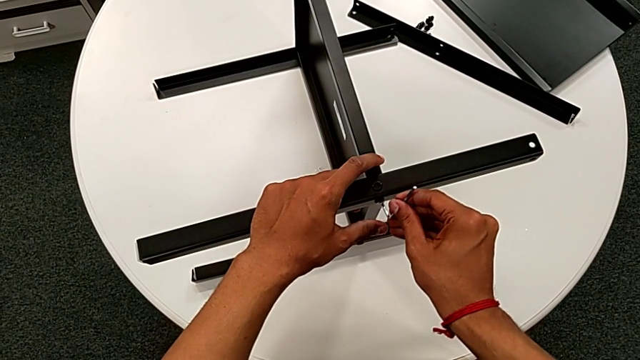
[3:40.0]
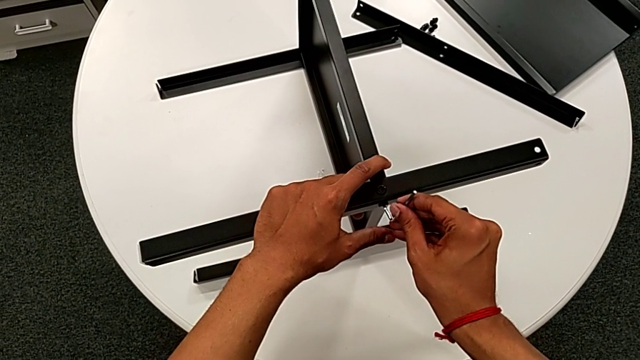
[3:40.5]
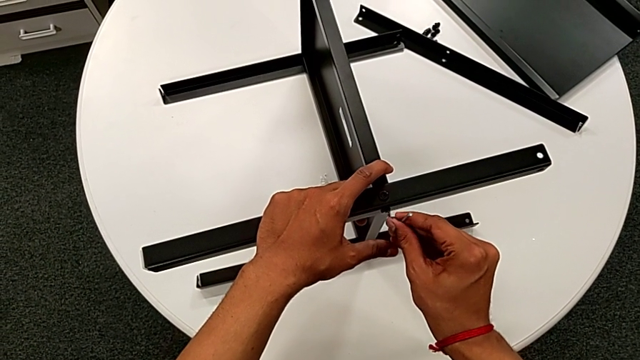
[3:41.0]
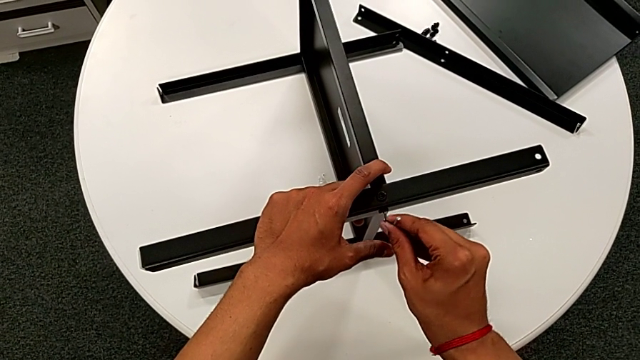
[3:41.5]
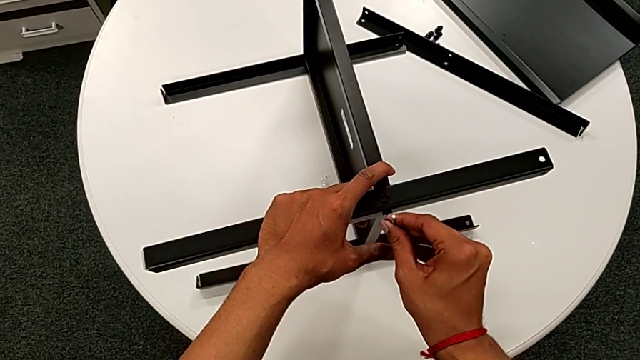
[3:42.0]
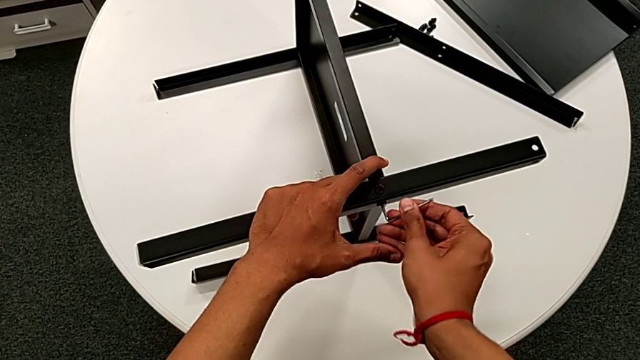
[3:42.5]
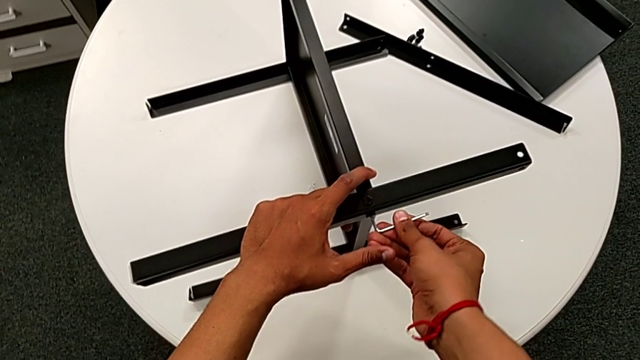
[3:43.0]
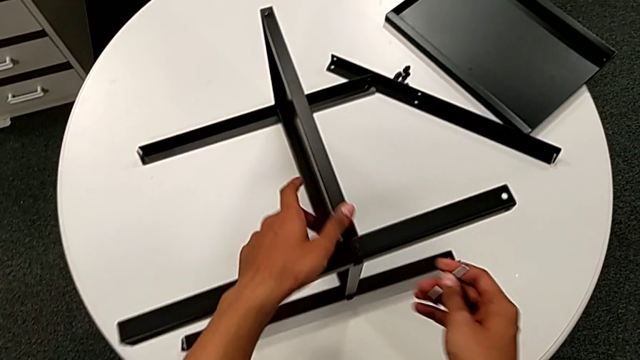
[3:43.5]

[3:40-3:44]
The camera wearer is assembling the third leg to the middle shelf. They insert the Allen wrench, screw the hex socket head and withdraw the Allen wrench.

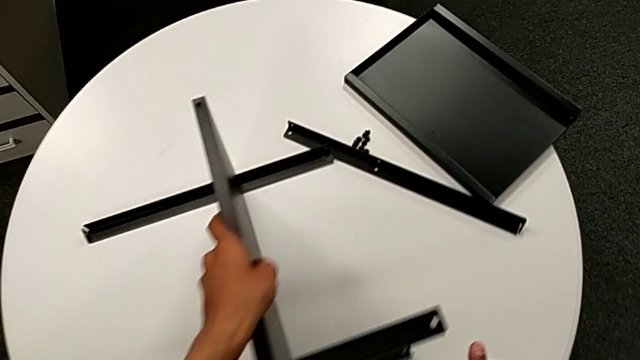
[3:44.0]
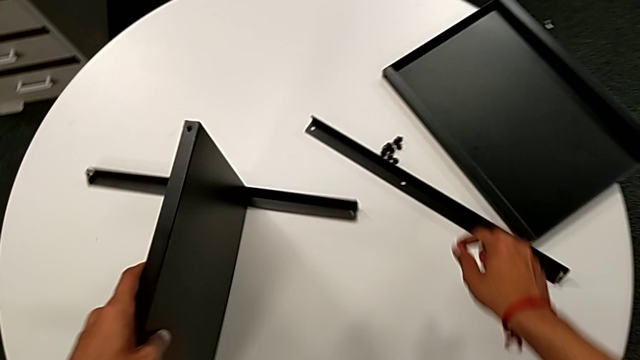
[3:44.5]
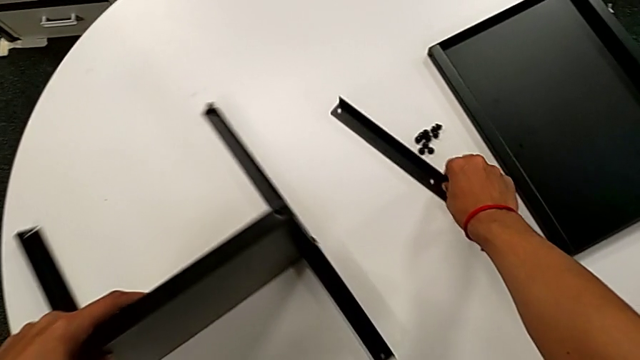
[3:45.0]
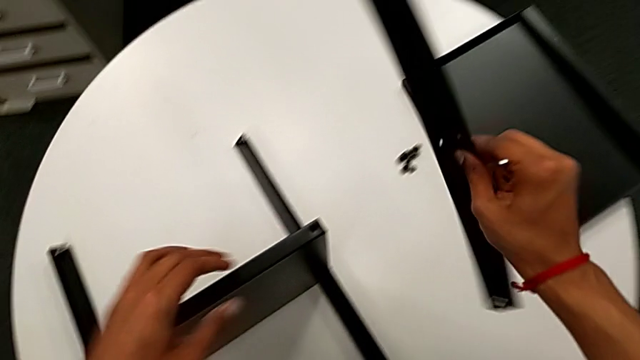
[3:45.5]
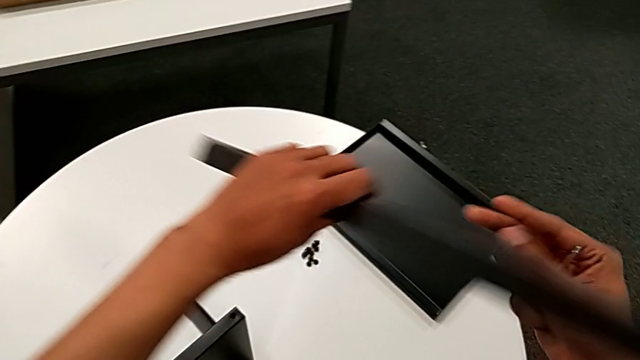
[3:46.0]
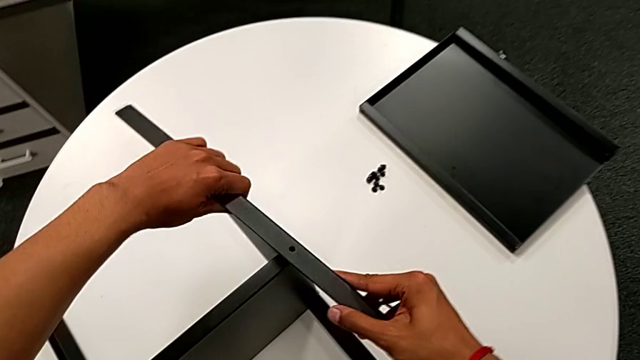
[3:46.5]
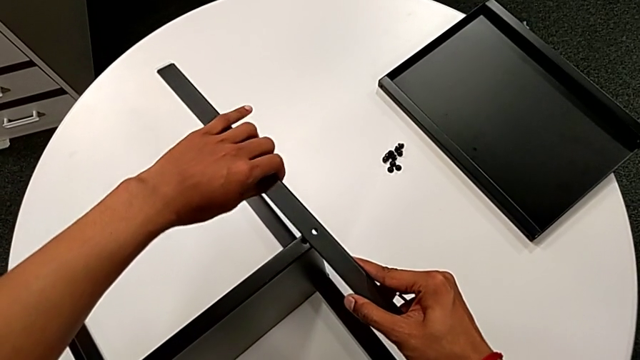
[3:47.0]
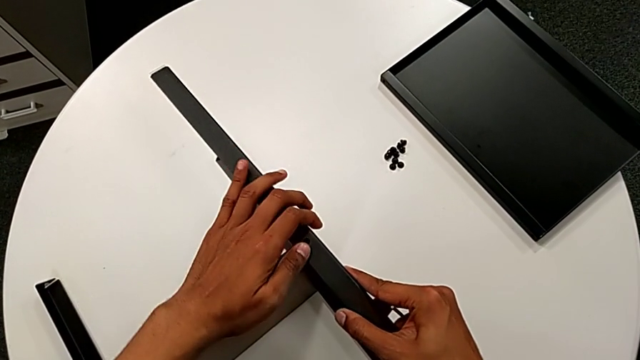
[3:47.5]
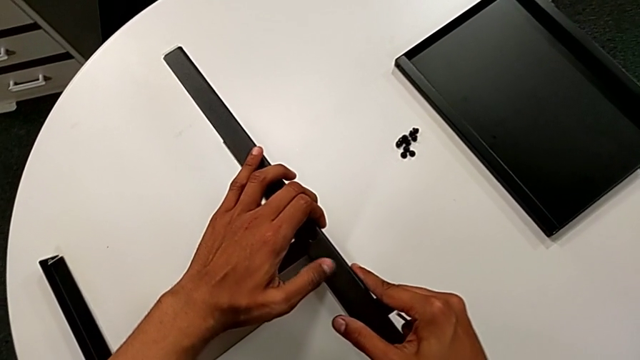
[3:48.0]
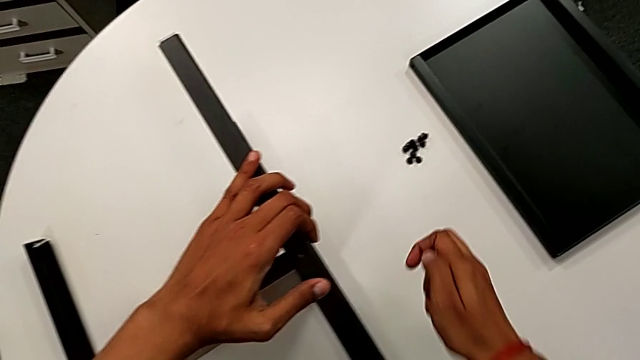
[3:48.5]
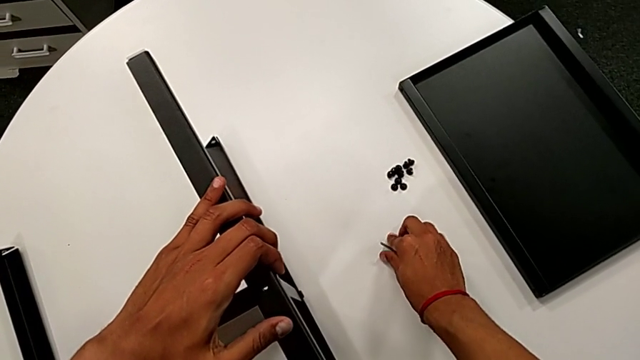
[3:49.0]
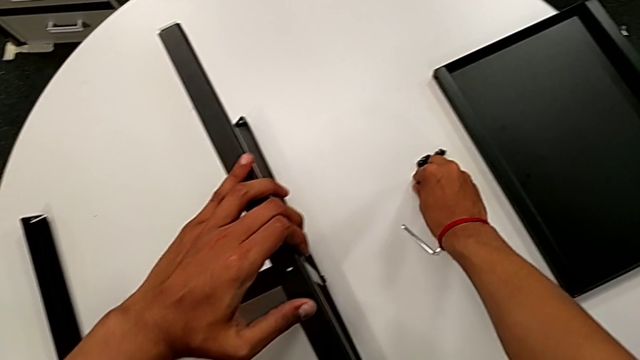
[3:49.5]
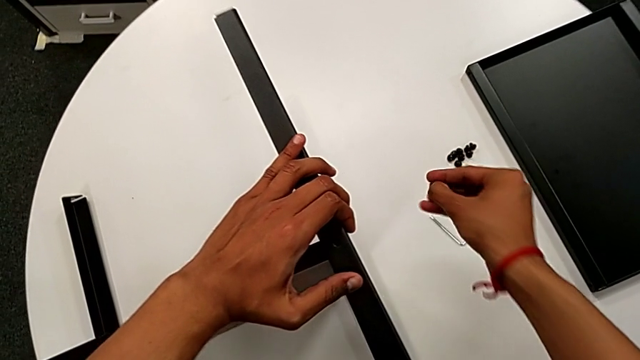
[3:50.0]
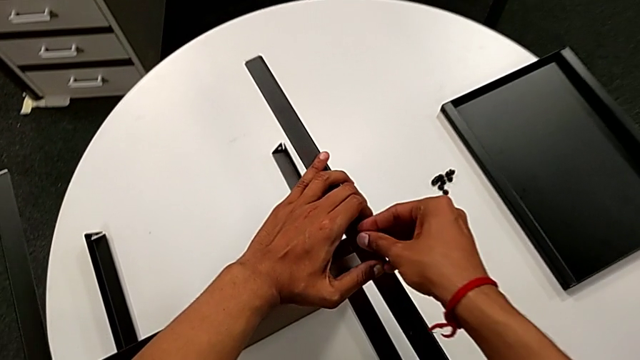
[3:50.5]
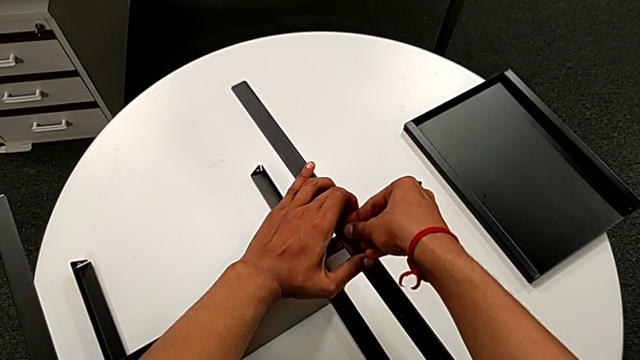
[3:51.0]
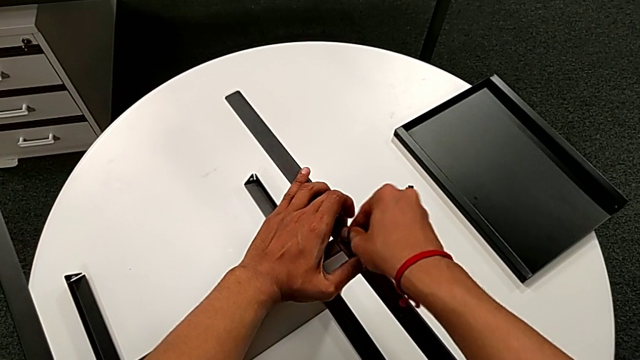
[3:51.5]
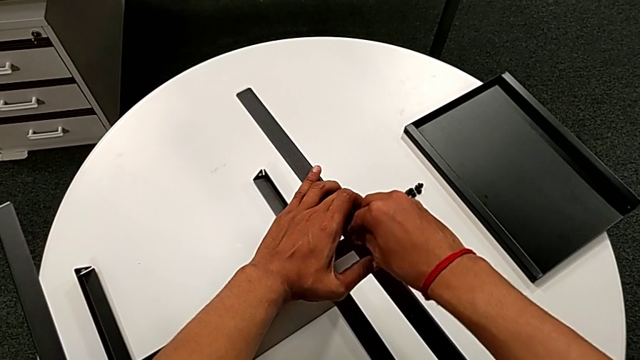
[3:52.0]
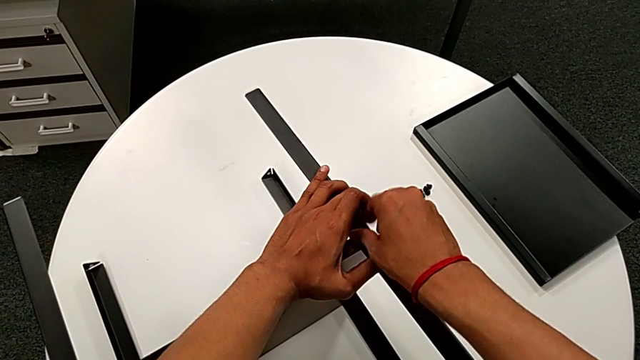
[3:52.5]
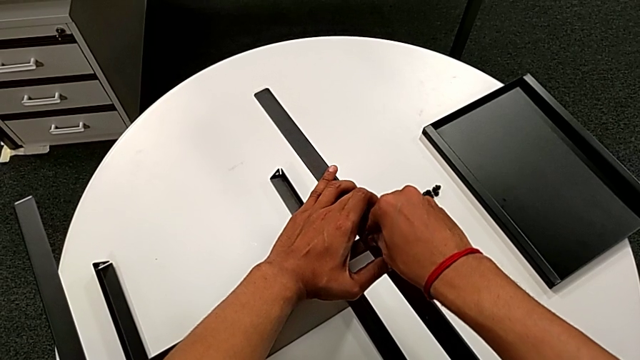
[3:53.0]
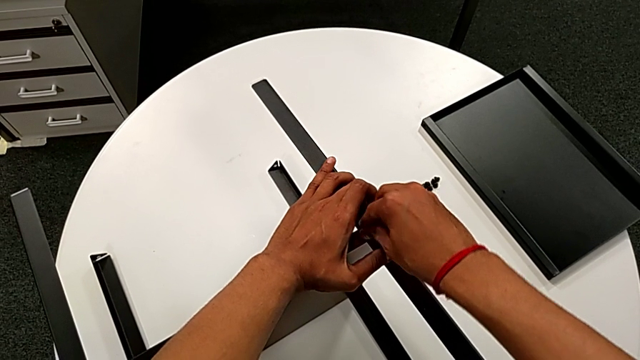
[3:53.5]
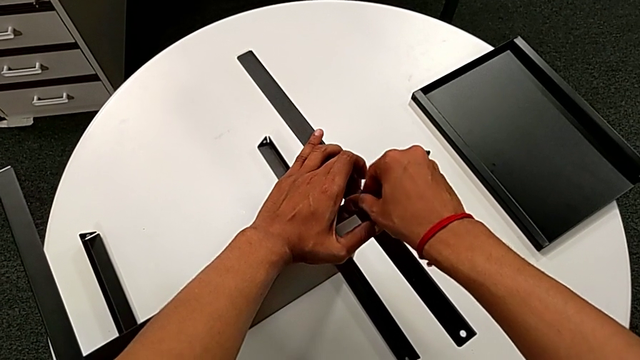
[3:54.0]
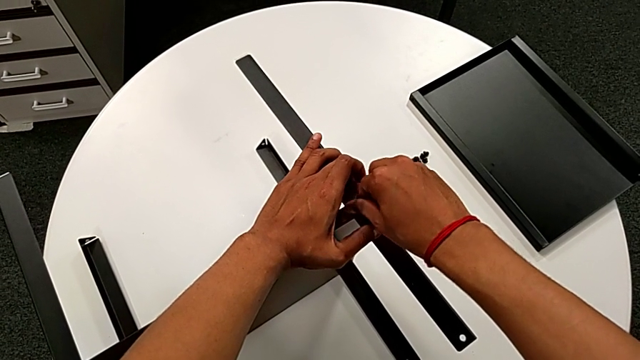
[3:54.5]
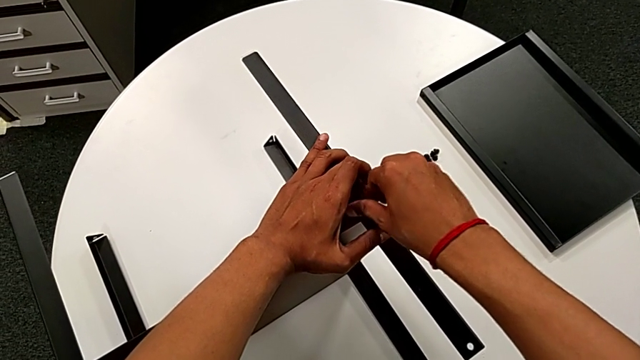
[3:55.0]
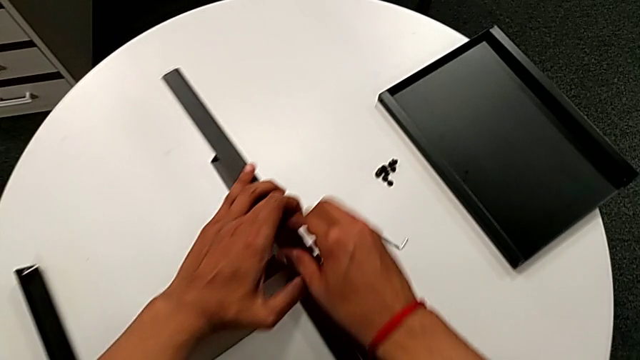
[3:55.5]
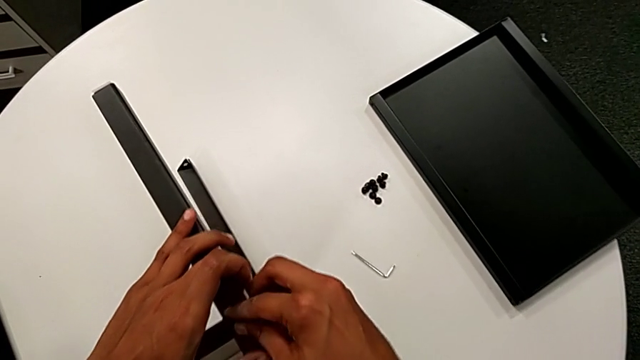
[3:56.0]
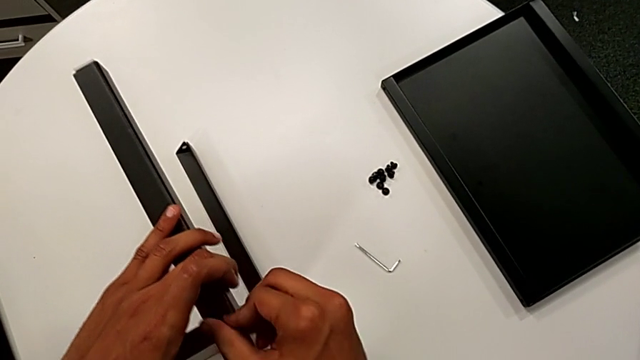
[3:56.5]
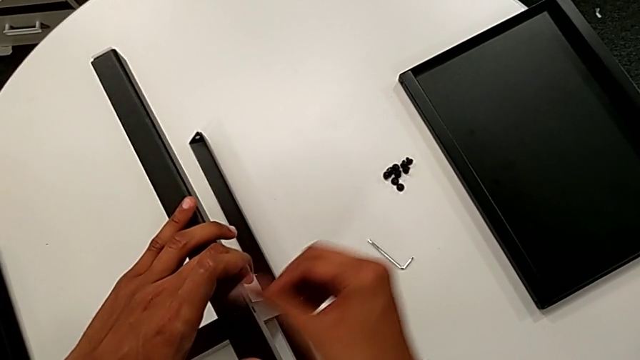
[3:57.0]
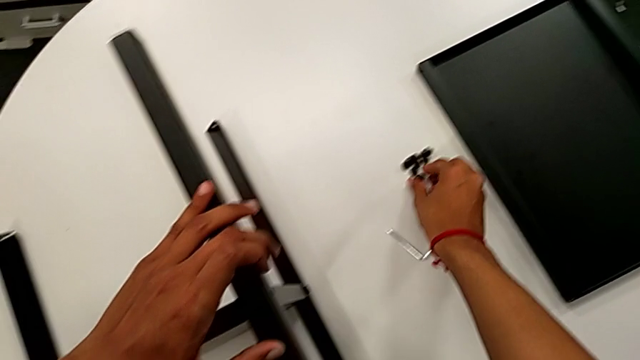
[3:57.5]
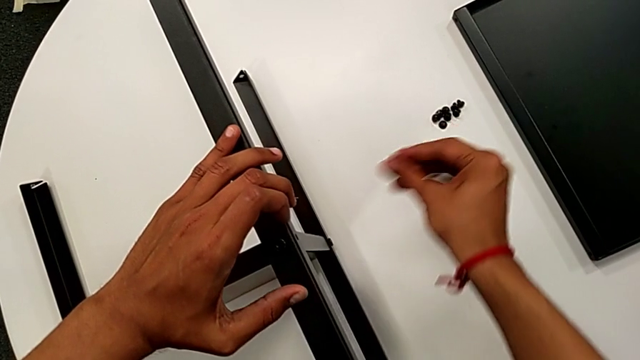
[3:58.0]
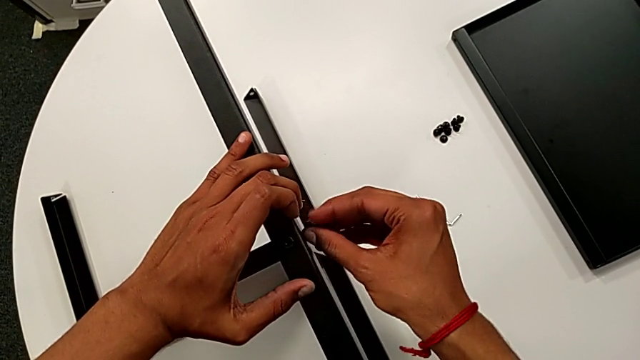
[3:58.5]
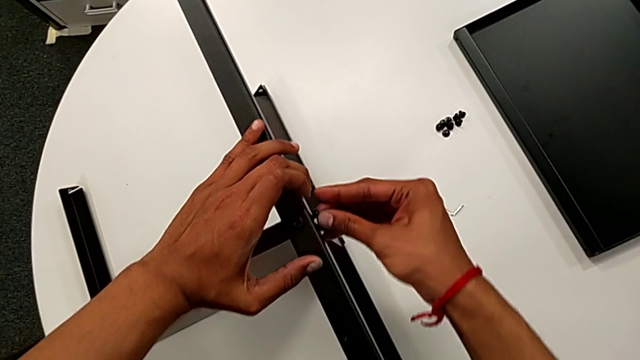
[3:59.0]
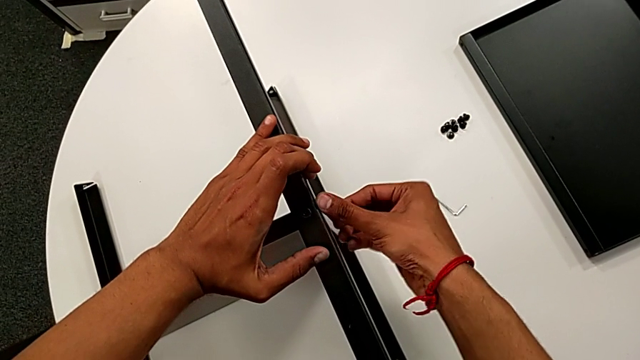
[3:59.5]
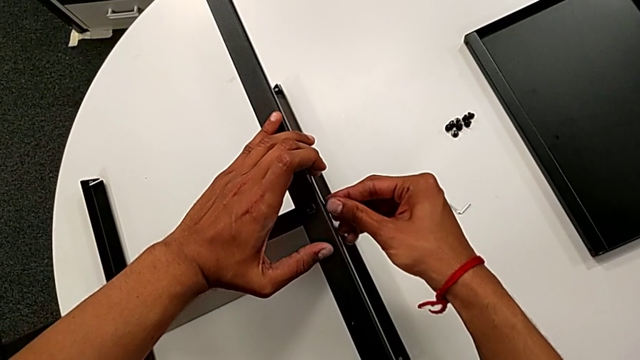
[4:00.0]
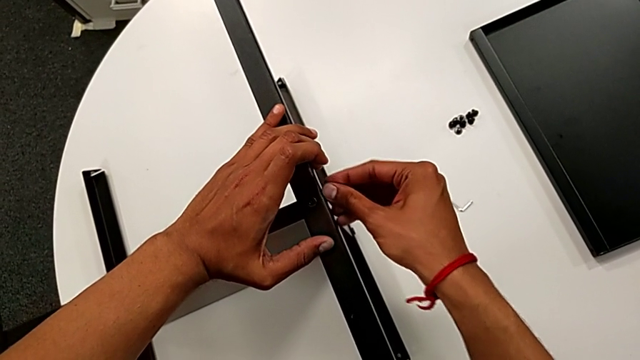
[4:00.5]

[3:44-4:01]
The camera wearer is attaching the fourth leg to the middle shelf. They rotate the nightstand with the left hand, approach the fourth leg with the right hand and grab it with the right hand. They rotate the fourth leg, align it, place the Allen wrench, grab the hex socket head, approach the fourth leg, insert the hex socket head, screw it, approach the hex socket head, grab it, approach the fourth leg and insert the hex socket head.
